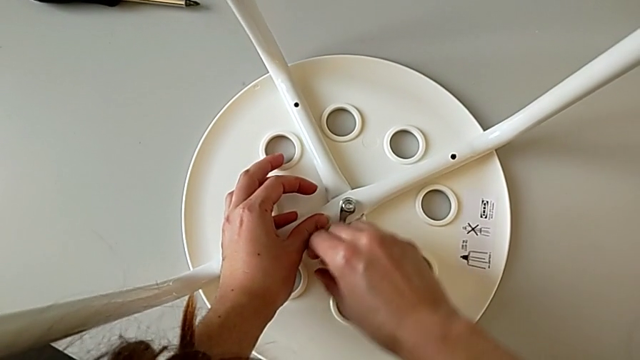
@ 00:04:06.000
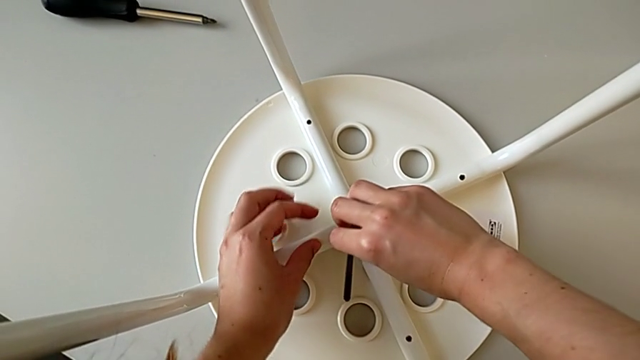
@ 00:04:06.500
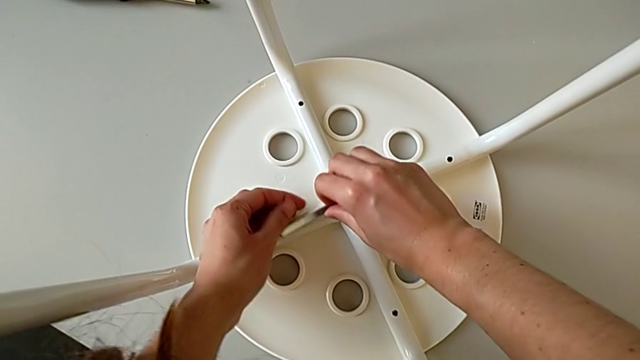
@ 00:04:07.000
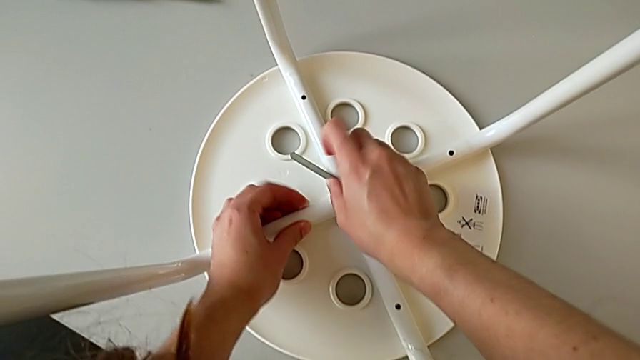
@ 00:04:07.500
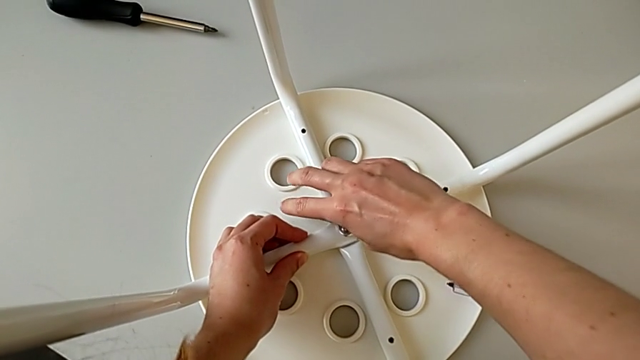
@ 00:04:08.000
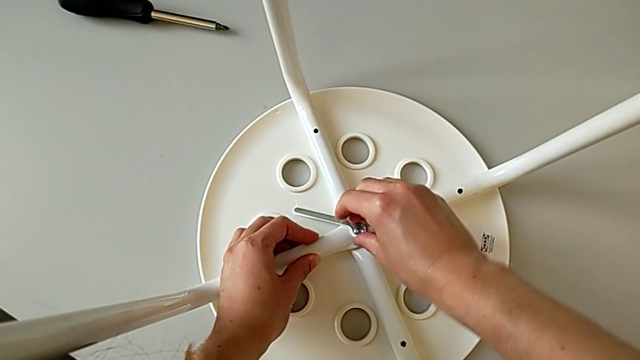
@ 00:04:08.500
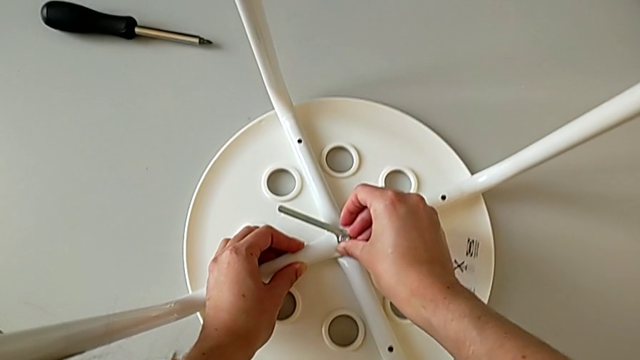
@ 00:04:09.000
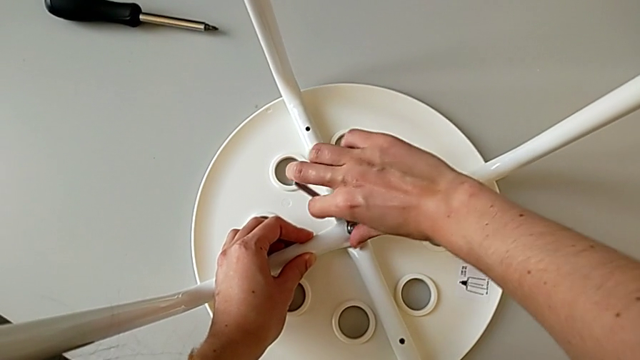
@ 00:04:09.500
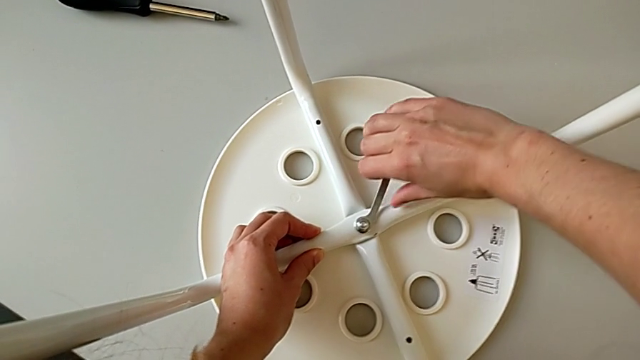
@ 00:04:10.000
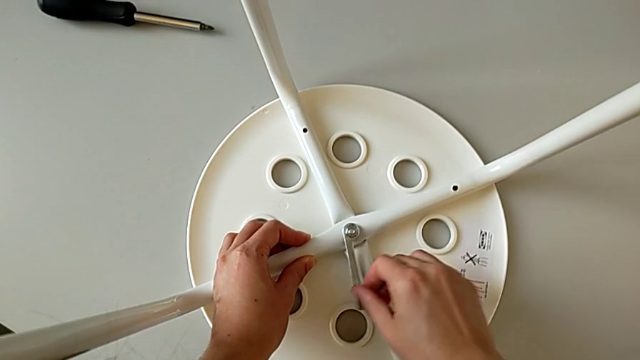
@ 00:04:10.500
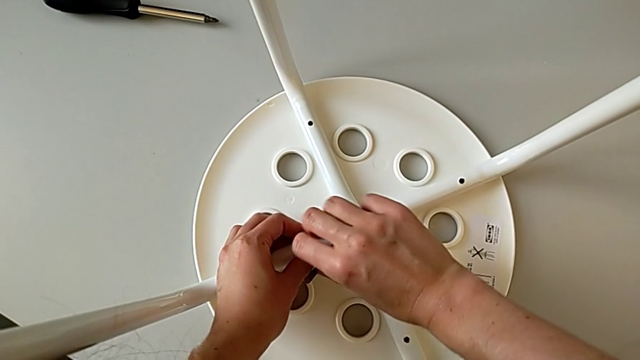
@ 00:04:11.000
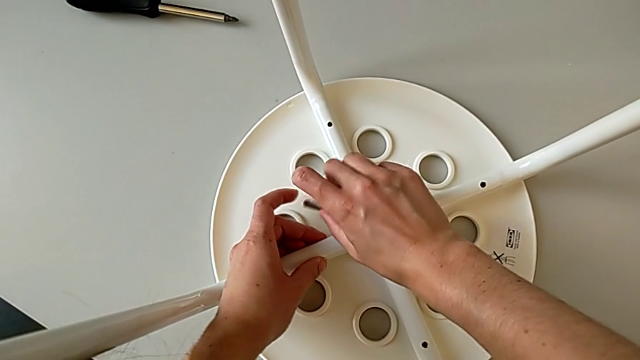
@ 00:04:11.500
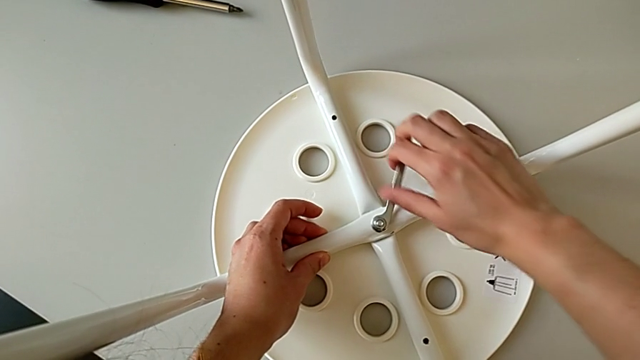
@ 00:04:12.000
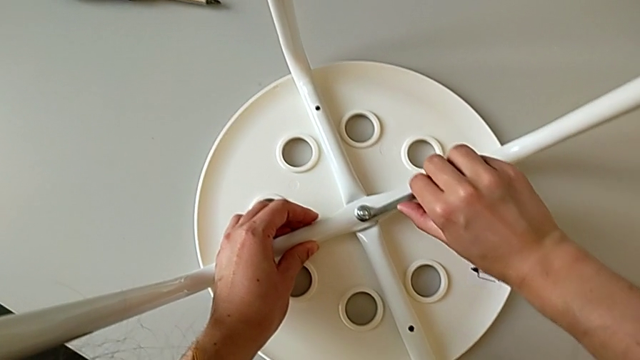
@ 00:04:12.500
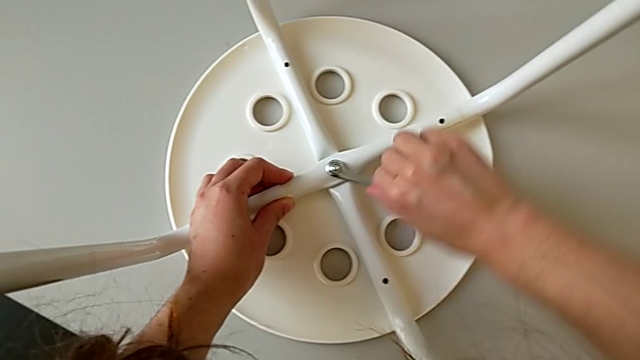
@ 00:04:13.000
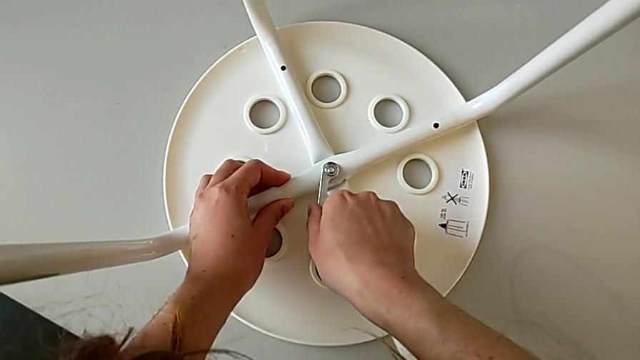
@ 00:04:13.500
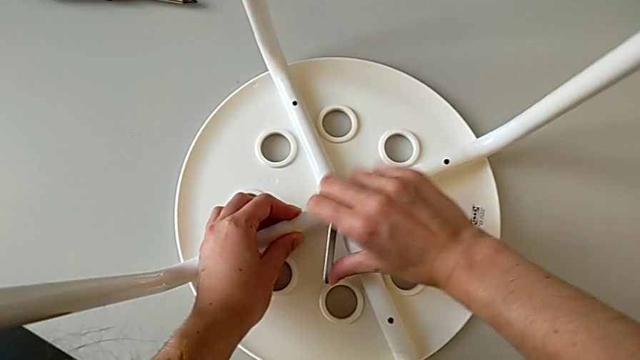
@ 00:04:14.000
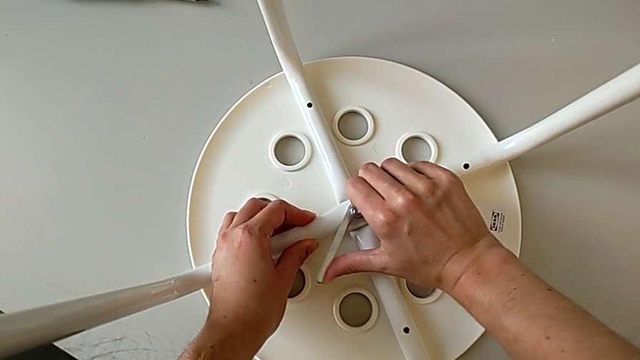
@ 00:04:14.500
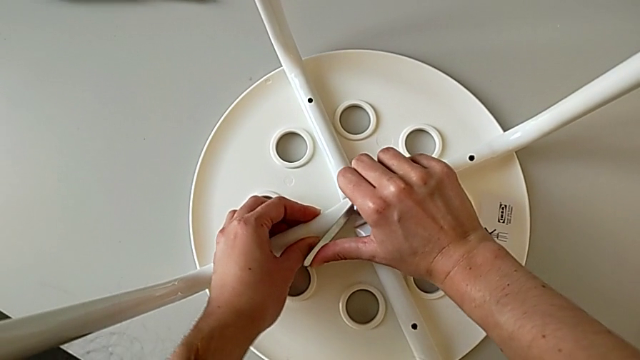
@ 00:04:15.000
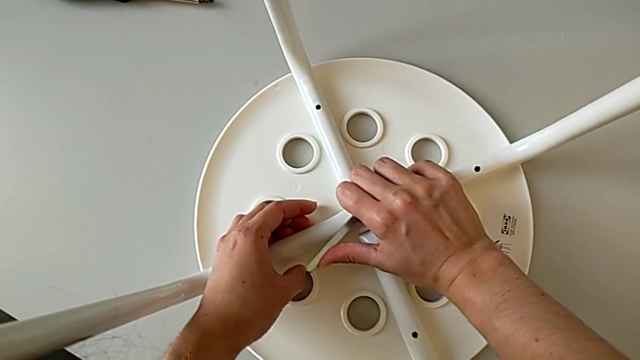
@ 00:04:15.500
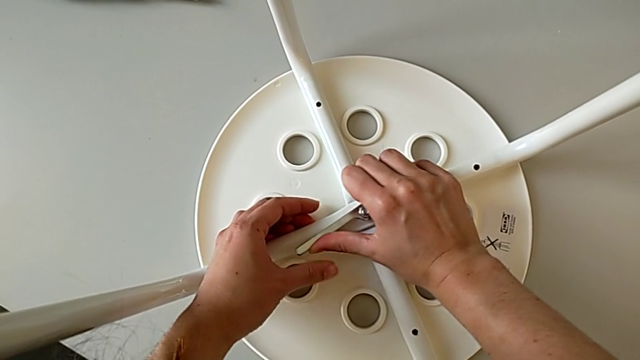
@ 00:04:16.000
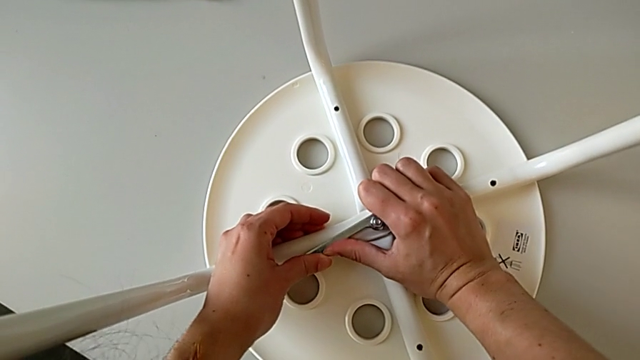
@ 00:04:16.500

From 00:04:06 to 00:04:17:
The camera wearer is placing the legs onto the seat. They keep screwing the hex nut.

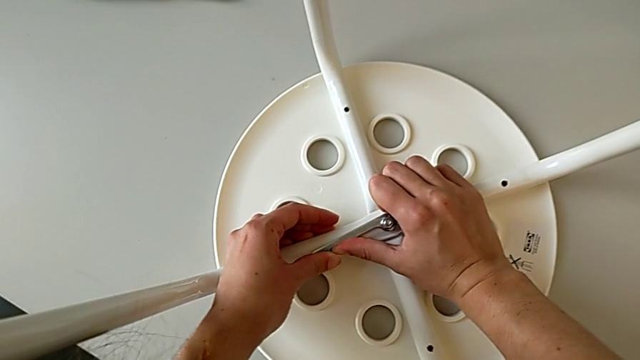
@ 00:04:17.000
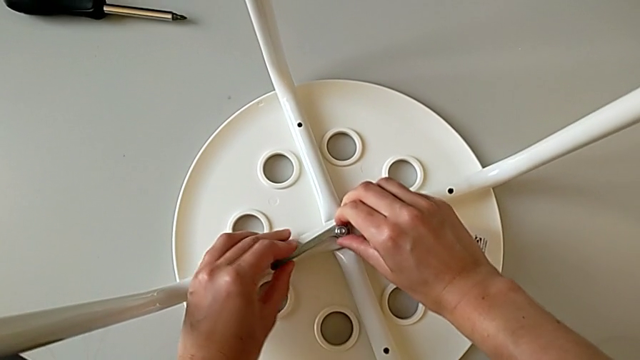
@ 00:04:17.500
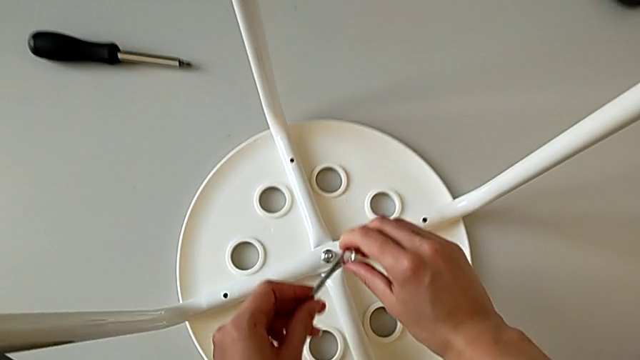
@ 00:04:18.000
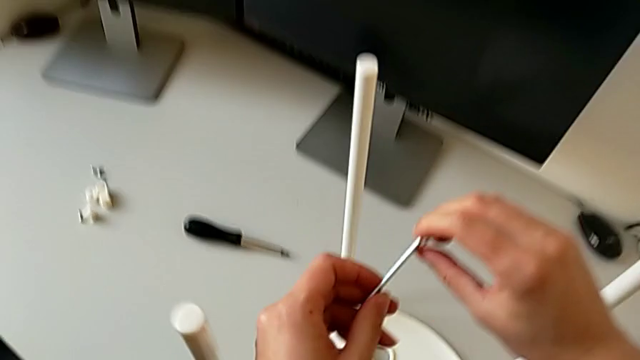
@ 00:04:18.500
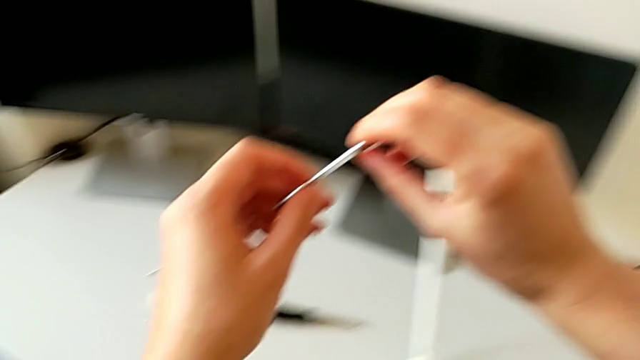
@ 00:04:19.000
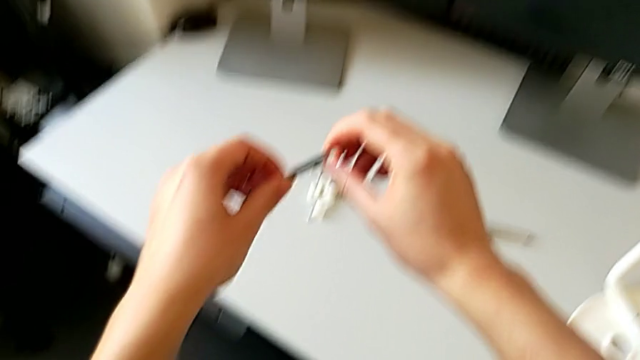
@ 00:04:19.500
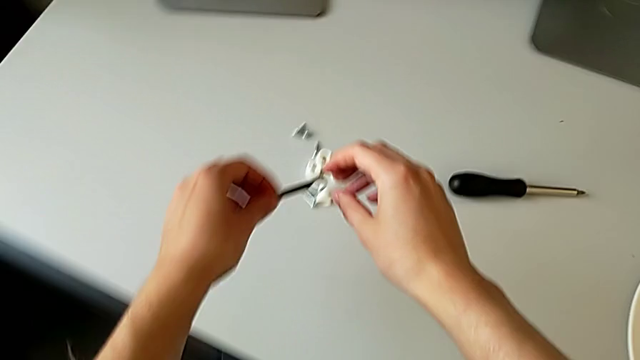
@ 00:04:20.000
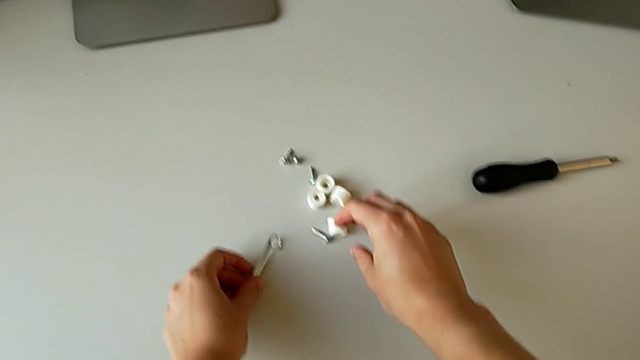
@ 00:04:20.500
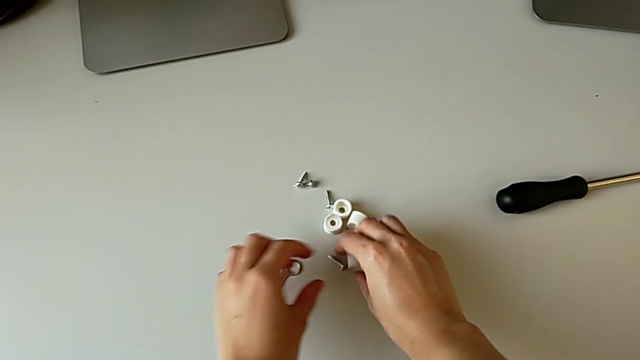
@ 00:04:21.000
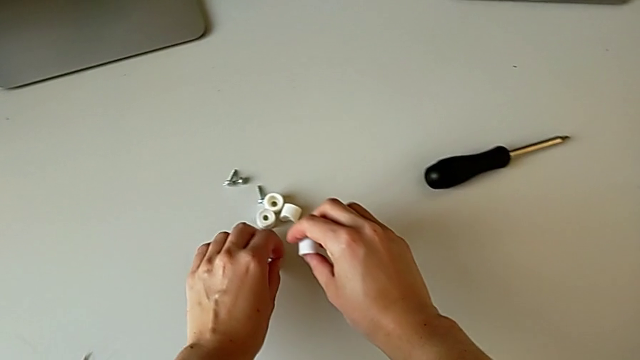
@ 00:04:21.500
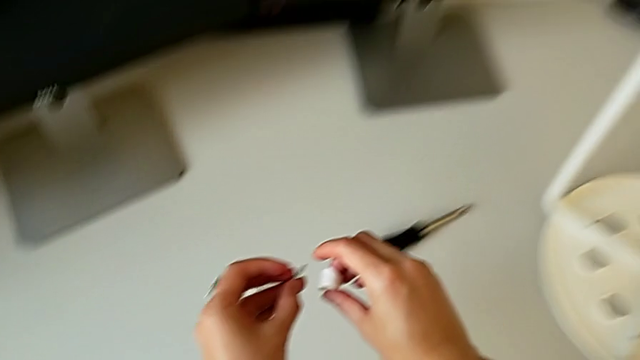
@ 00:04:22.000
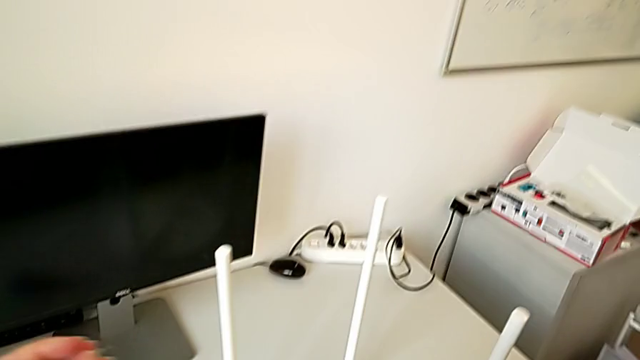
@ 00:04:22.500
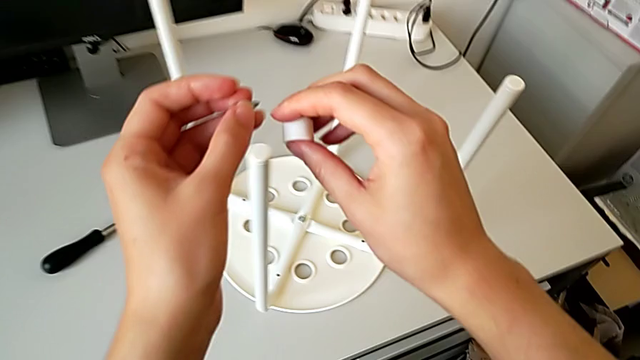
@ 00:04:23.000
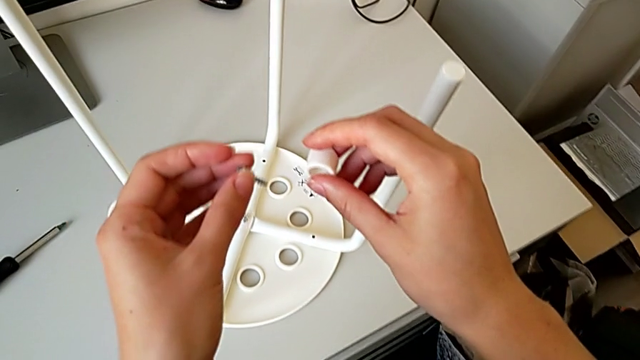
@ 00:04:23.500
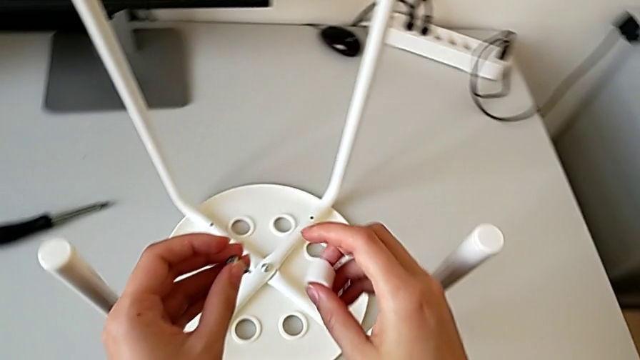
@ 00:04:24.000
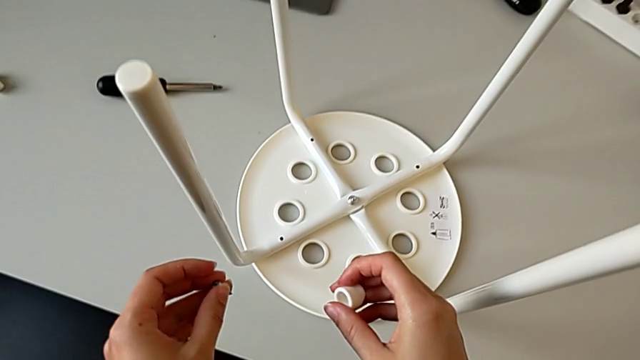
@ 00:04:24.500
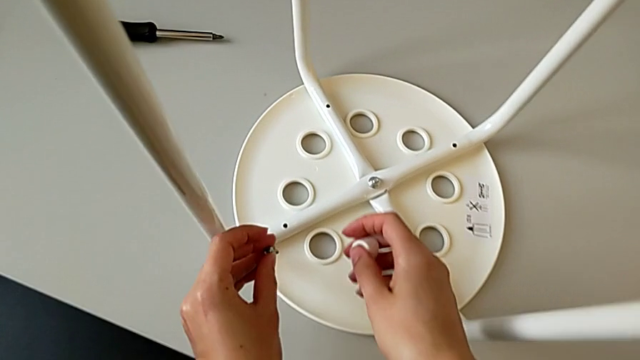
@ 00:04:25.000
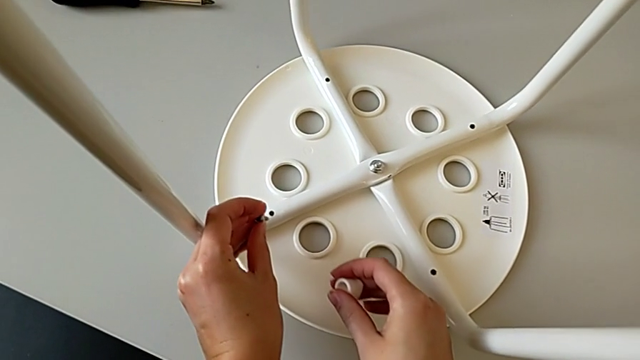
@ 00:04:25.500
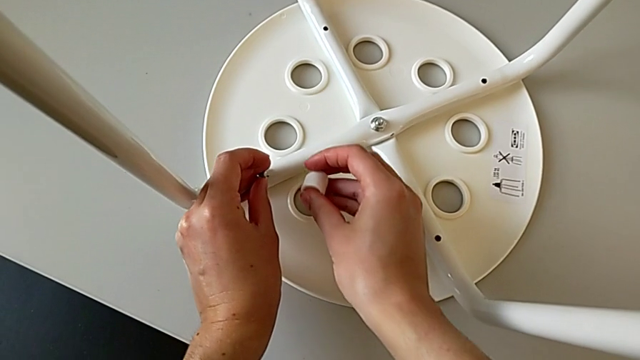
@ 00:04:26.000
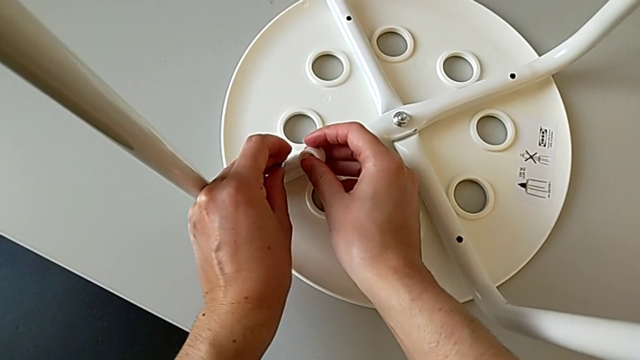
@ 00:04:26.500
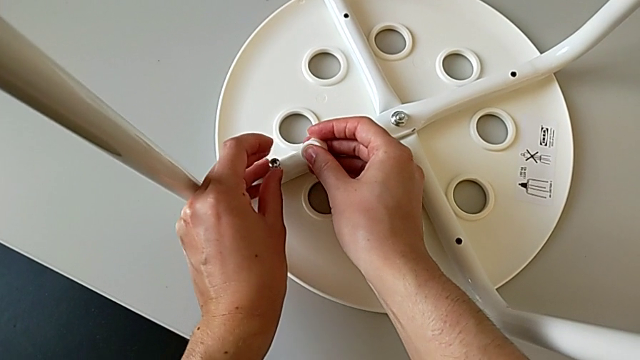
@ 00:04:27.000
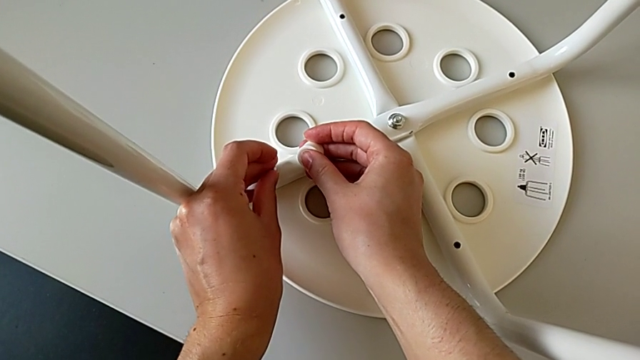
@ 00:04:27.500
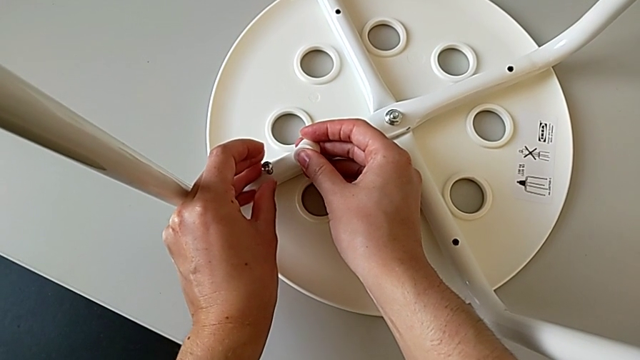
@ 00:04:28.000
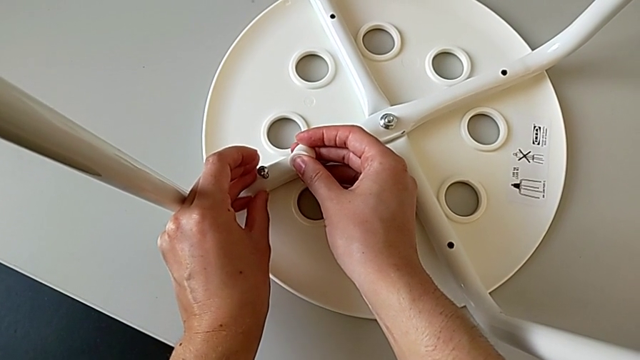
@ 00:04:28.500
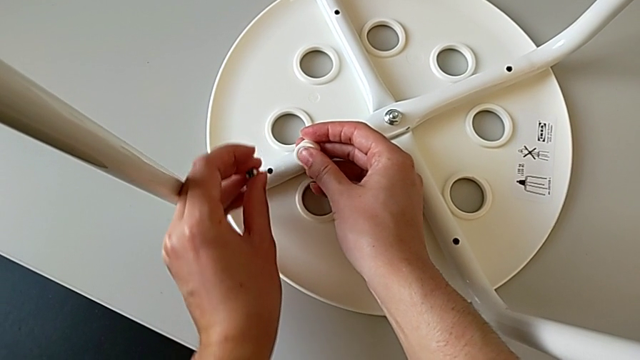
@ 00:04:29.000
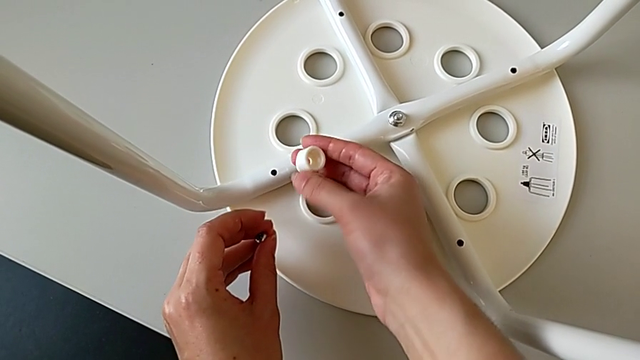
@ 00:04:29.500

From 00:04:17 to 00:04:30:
The camera wearer is placing the legs onto the seat. They withdraw the hexagonal wrench and place it. They grab the screw with the left hand and grab the washer with the right hand. They approach the stool, wrongly insert the first screw on the leg without the saddle washer and withdraw it.
